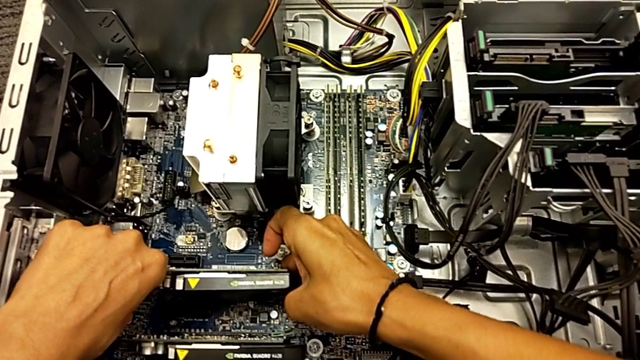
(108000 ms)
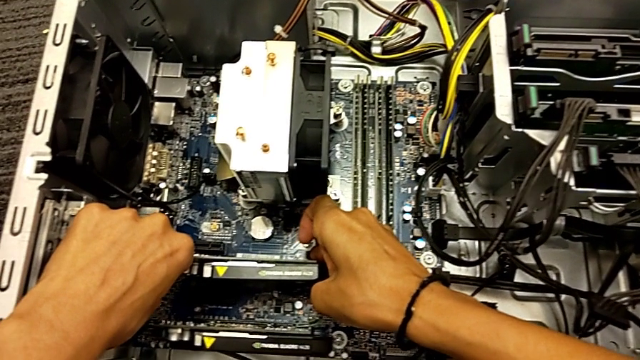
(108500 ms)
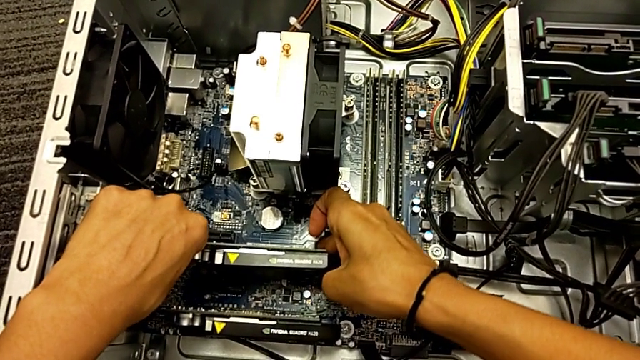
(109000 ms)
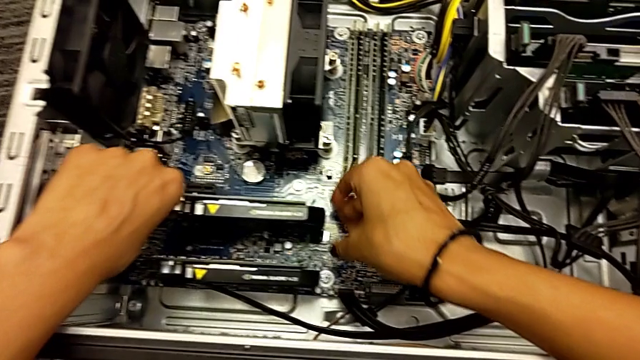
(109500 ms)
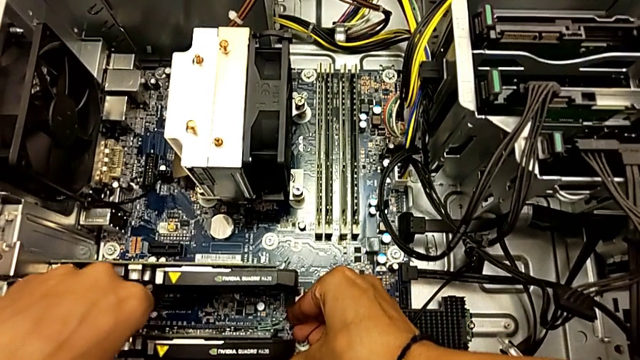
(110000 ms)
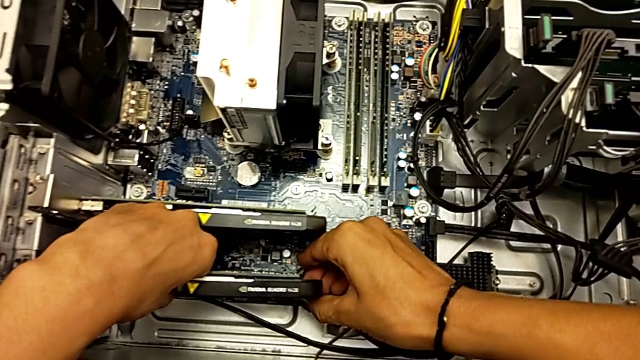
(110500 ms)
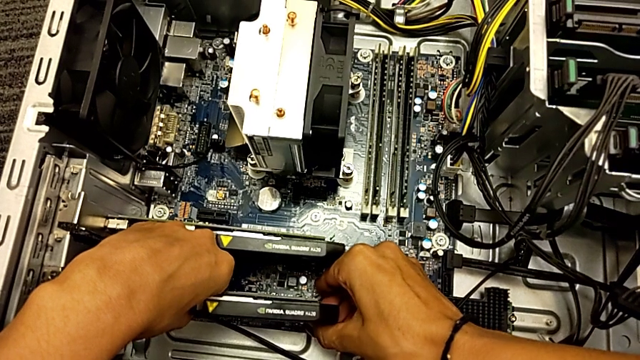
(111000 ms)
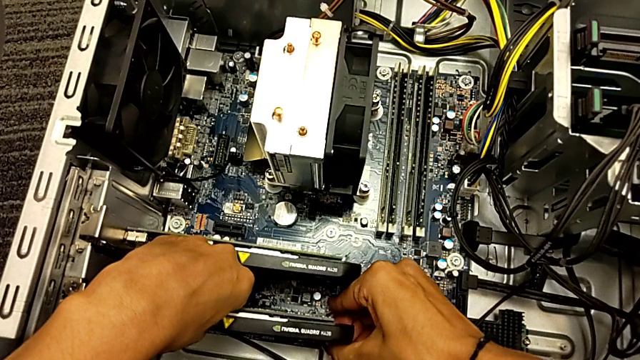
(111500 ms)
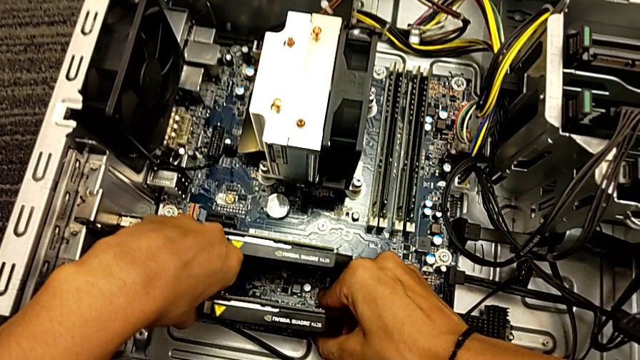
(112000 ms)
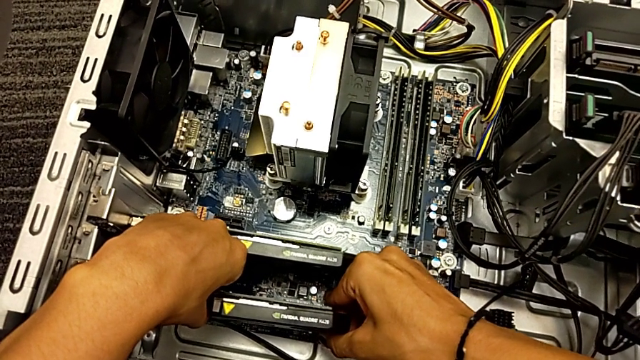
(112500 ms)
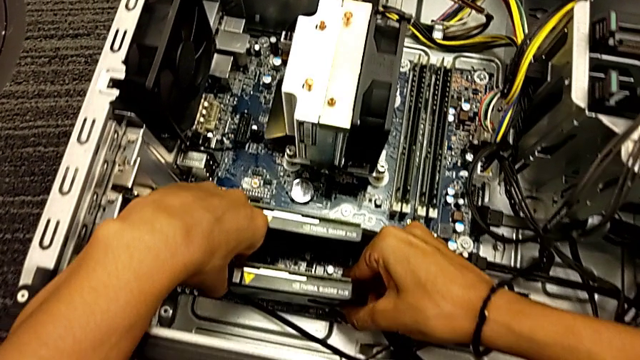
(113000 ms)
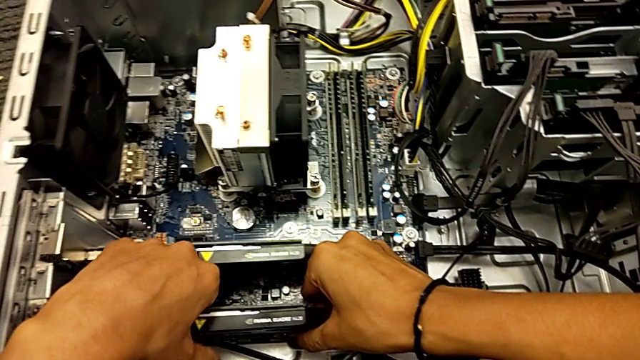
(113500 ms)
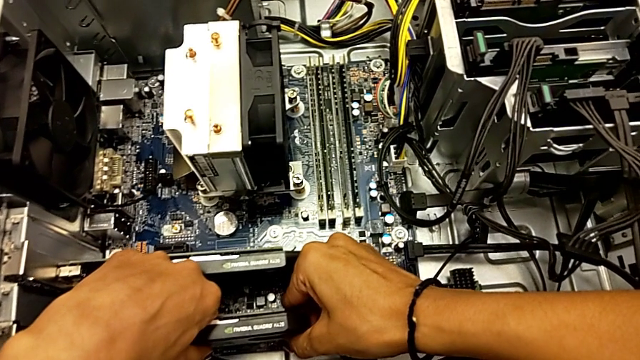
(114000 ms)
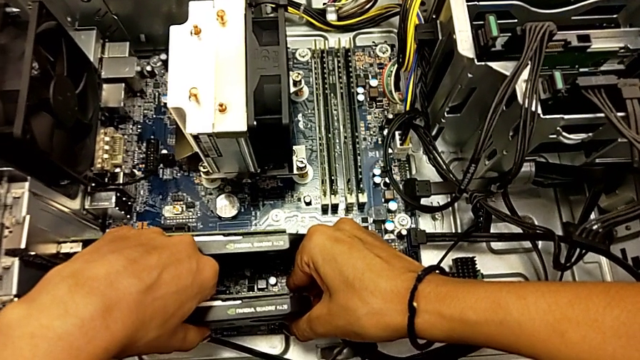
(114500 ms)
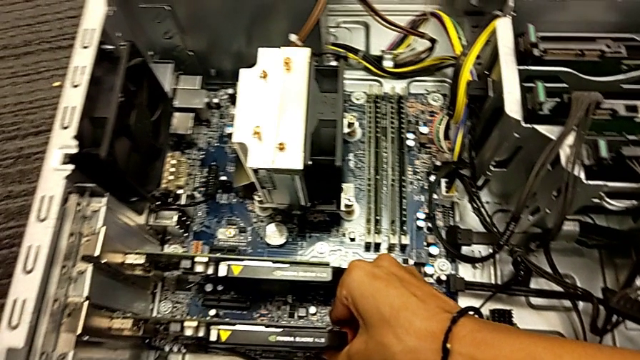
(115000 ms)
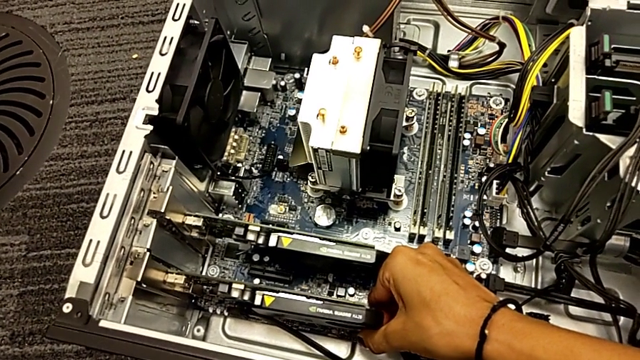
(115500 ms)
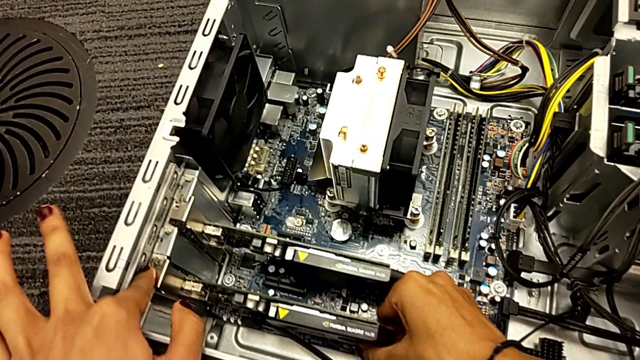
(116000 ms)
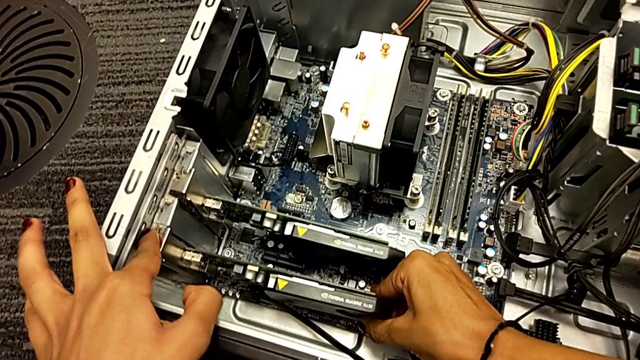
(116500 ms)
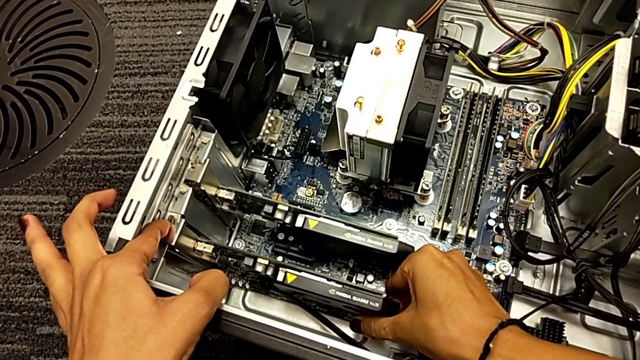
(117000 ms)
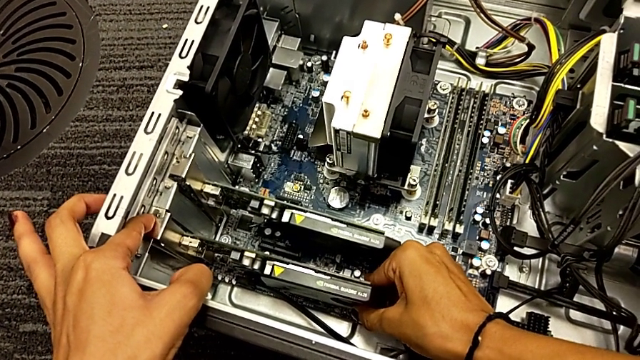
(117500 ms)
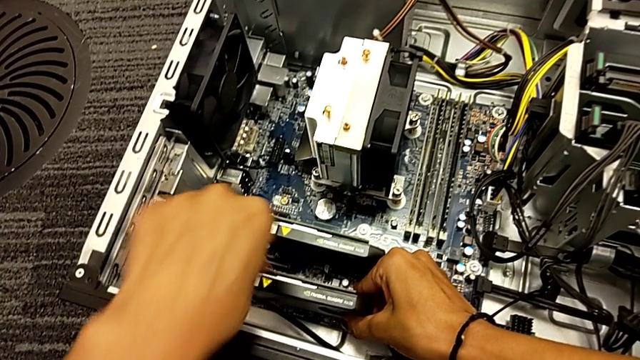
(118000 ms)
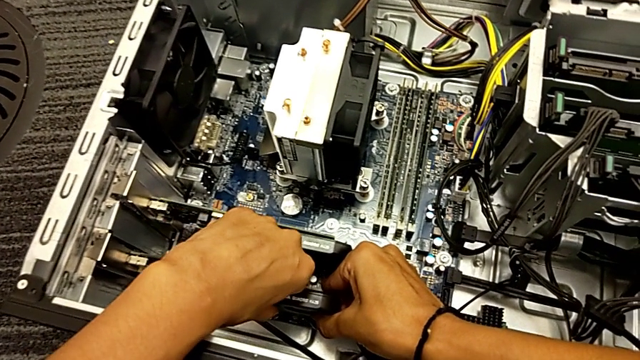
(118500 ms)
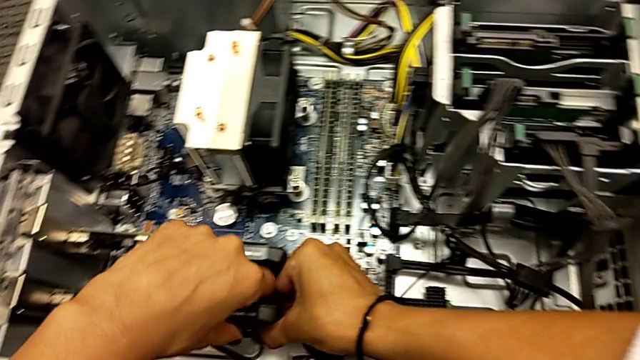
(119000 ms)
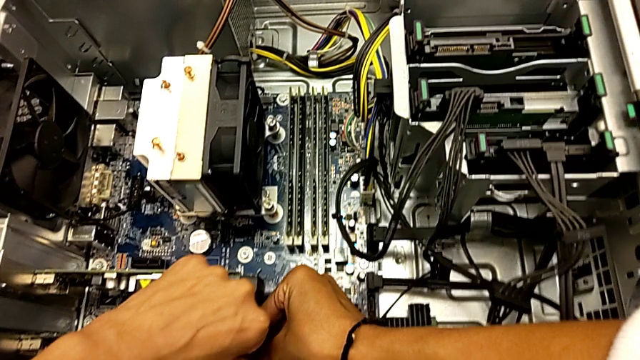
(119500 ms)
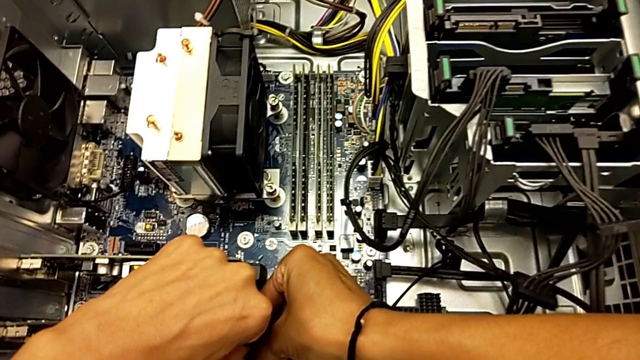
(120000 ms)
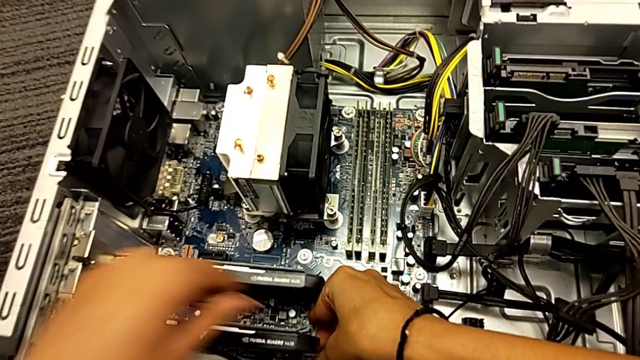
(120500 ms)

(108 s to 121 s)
The camera wearer is trying to remove the graphic card. They pull the graphic card, pull the second graphic card, wrongly press the graphic card and pull it.

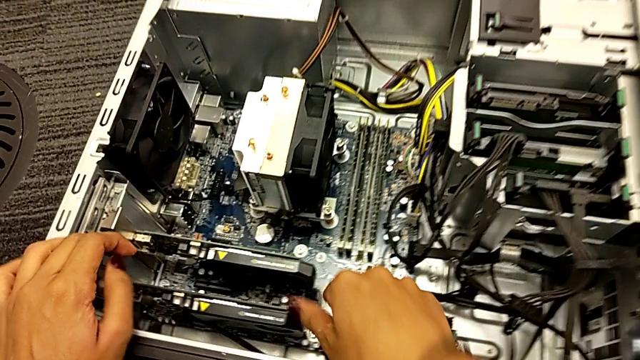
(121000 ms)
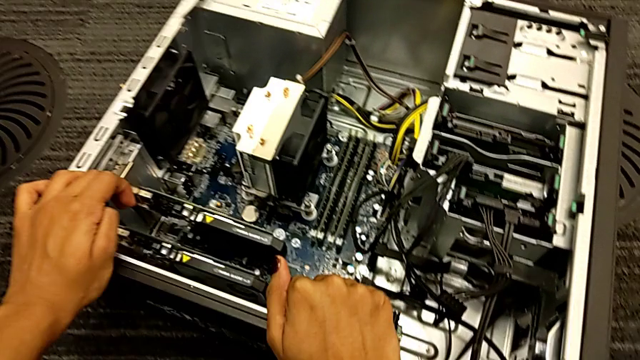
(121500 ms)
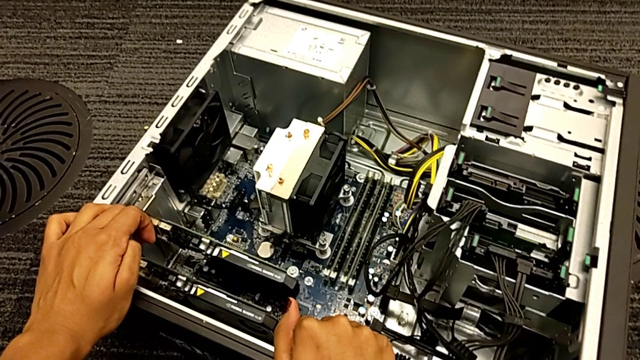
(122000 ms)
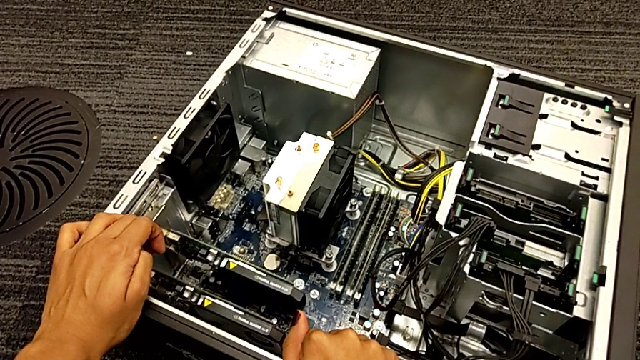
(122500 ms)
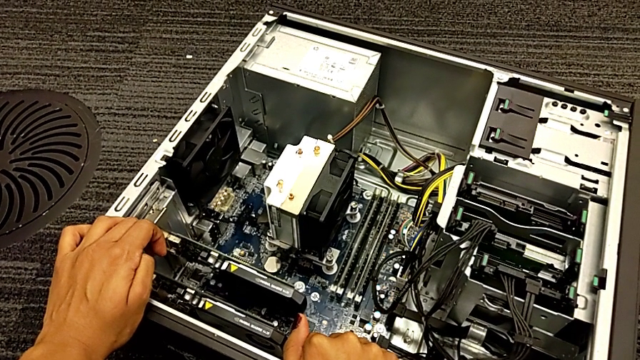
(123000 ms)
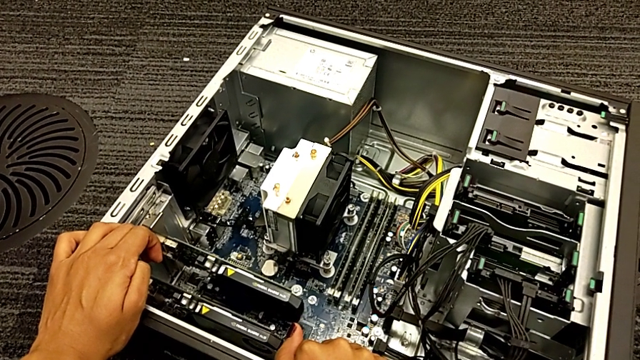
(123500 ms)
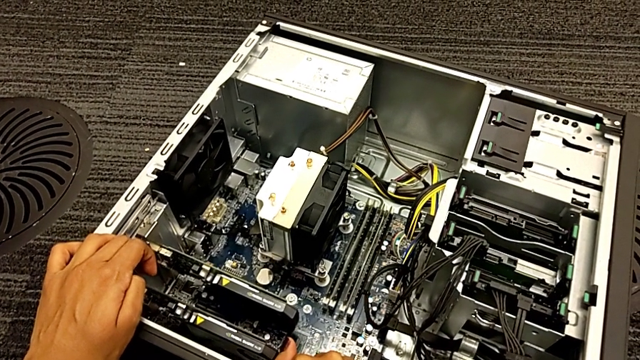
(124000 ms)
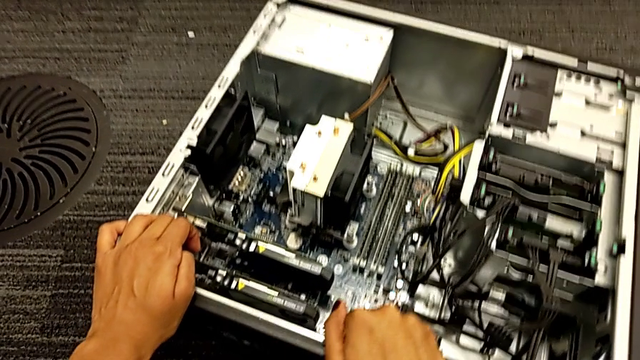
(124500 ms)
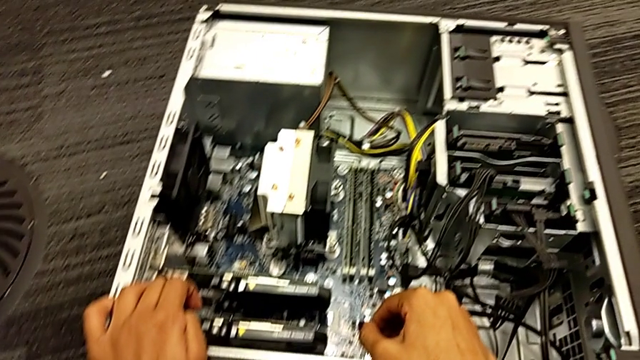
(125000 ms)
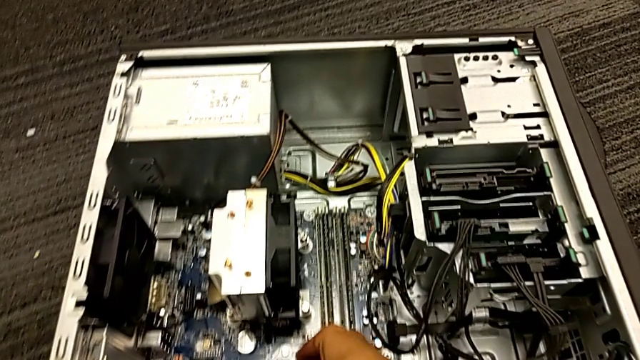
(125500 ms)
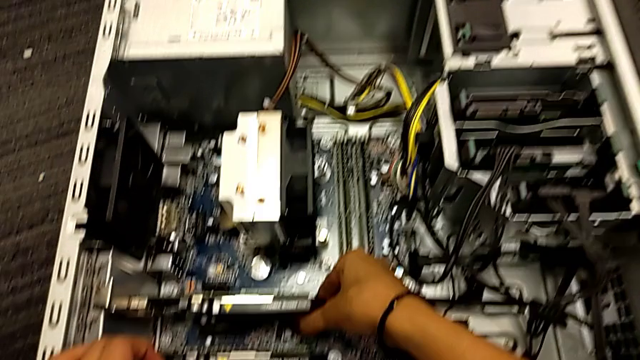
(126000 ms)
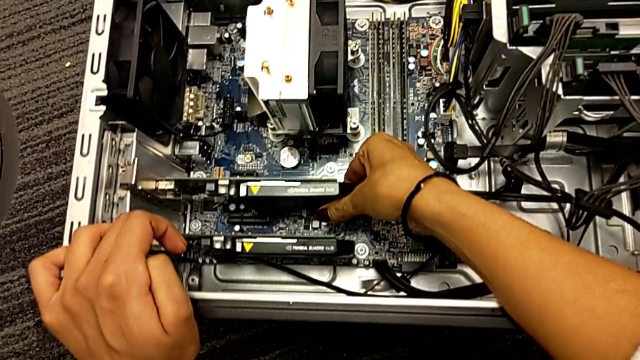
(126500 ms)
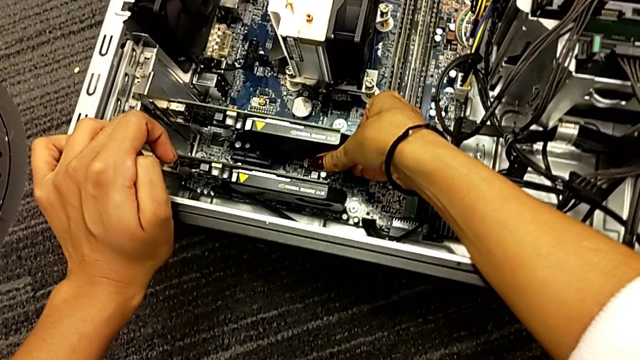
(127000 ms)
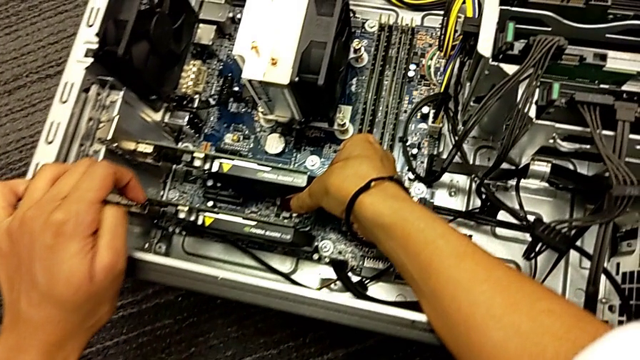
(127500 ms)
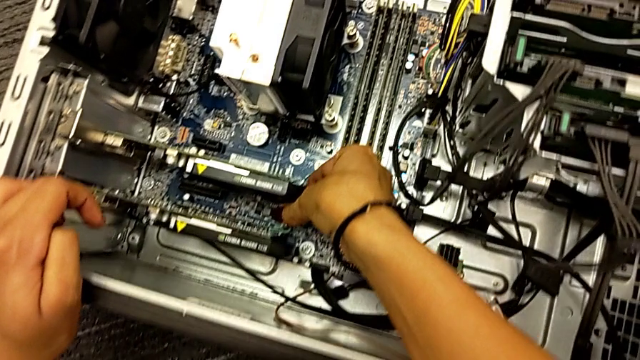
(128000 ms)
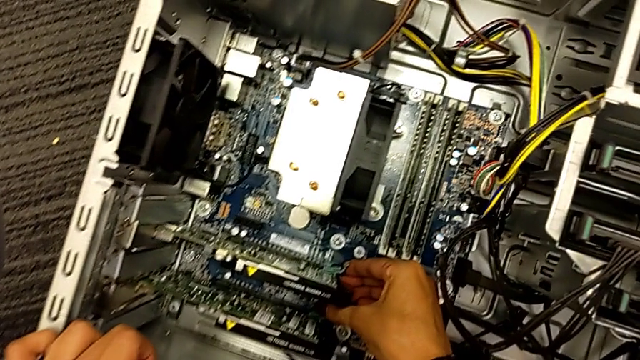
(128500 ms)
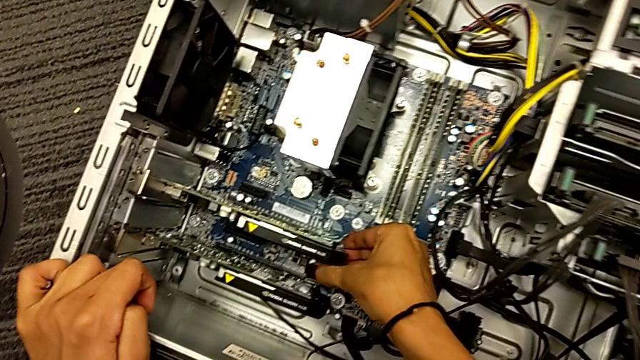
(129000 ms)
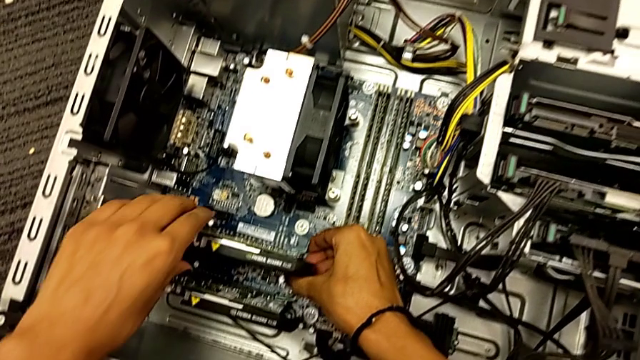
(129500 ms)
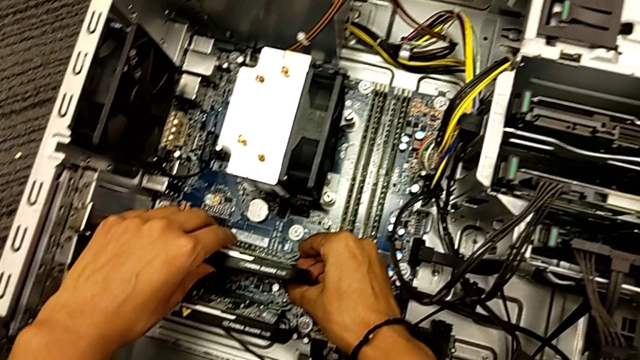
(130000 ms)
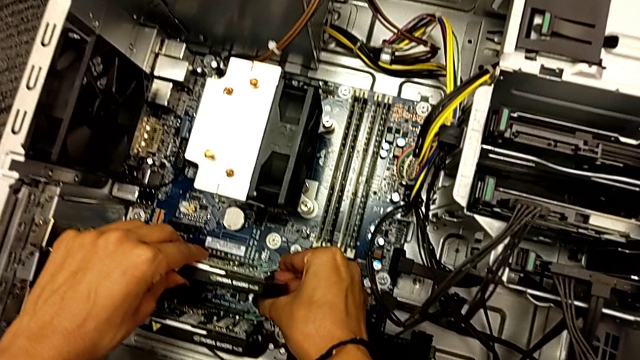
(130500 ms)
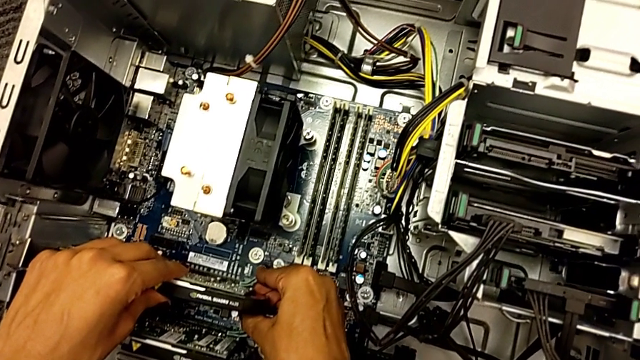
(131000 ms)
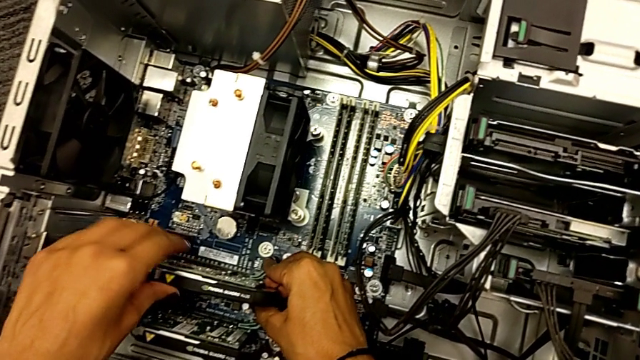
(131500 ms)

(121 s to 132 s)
The camera wearer is trying to remove the graphic card. They touch the computer tower, pull the graphic card, push it and begin to pull it.
